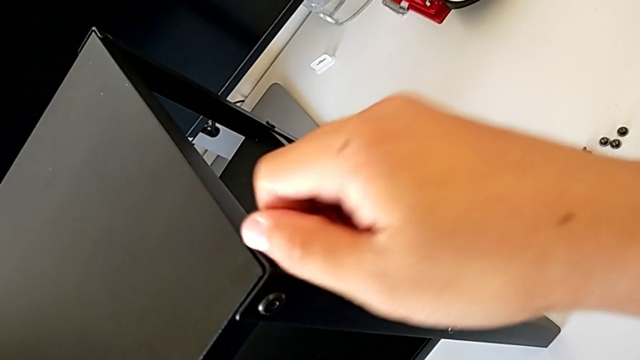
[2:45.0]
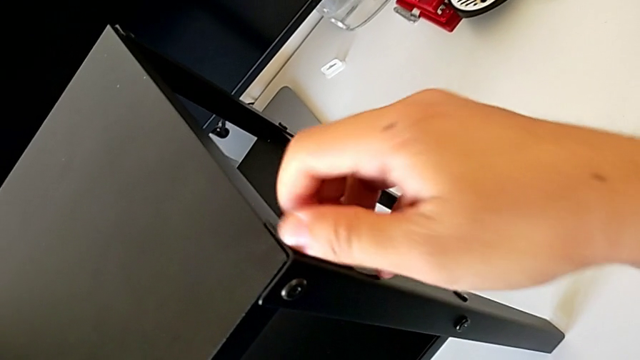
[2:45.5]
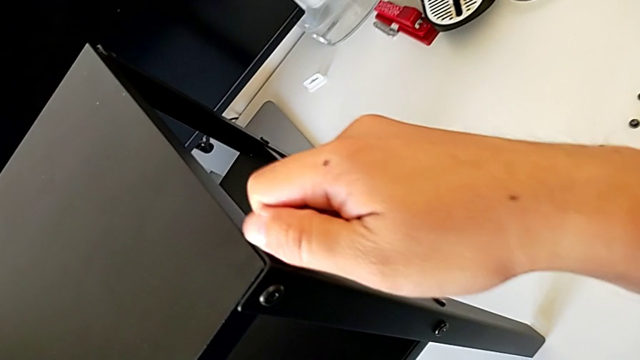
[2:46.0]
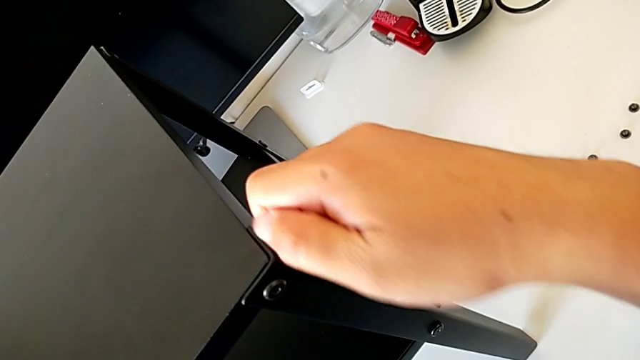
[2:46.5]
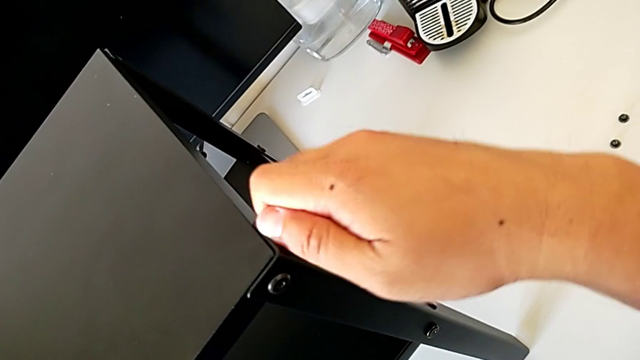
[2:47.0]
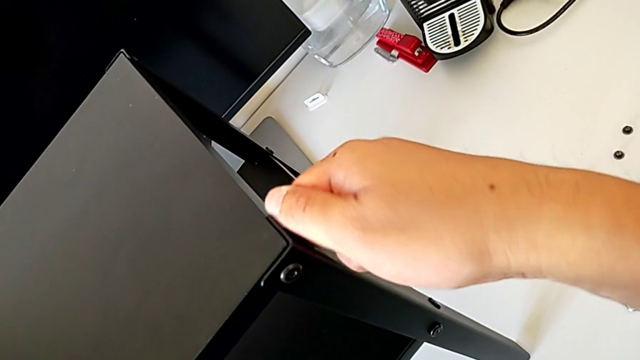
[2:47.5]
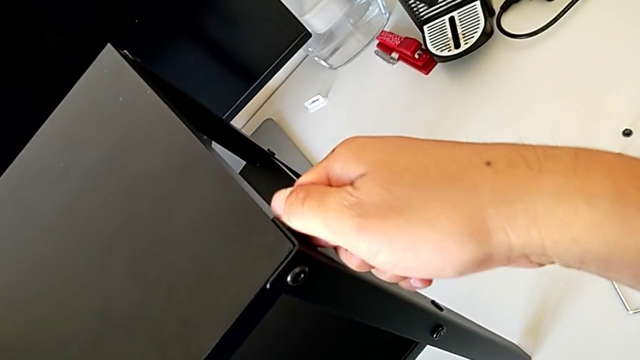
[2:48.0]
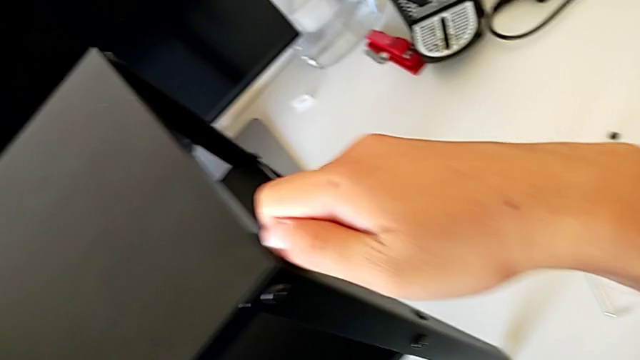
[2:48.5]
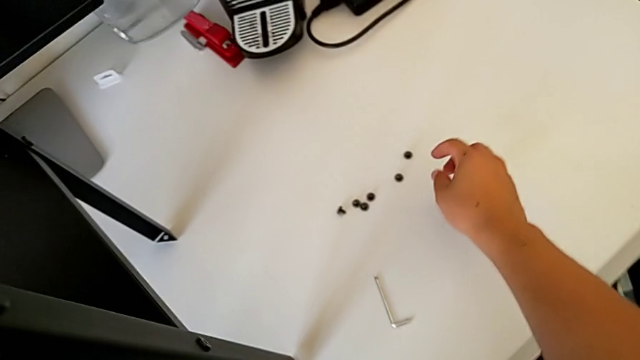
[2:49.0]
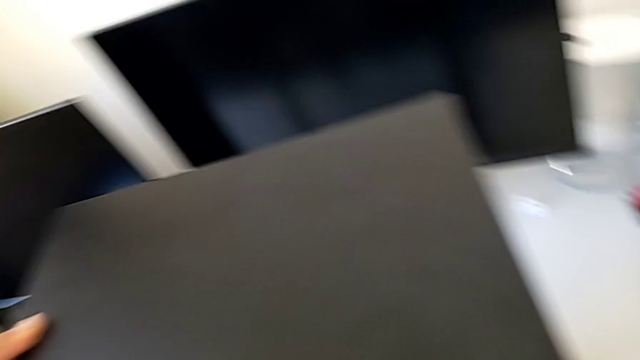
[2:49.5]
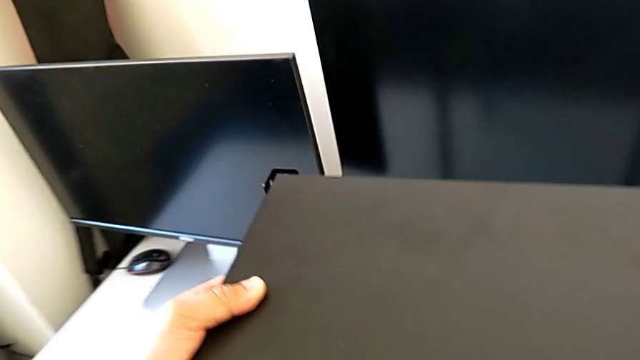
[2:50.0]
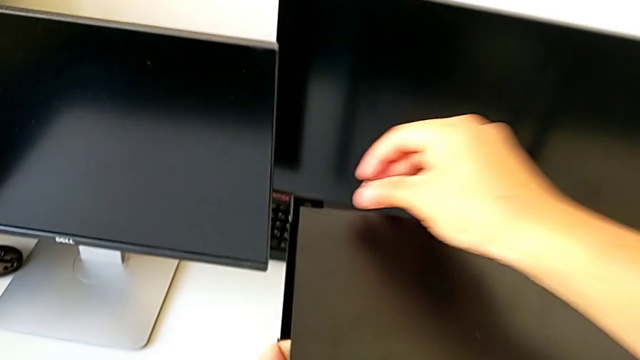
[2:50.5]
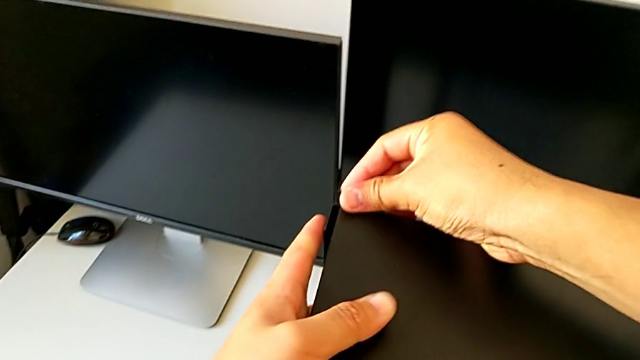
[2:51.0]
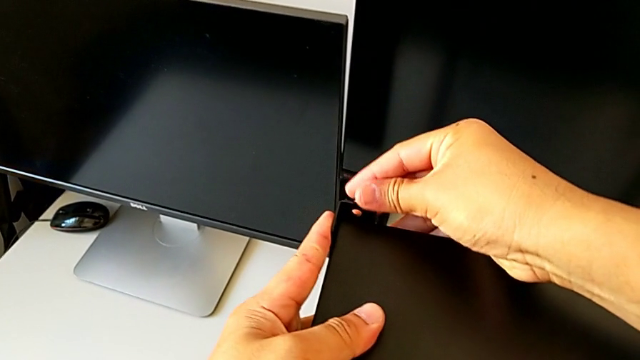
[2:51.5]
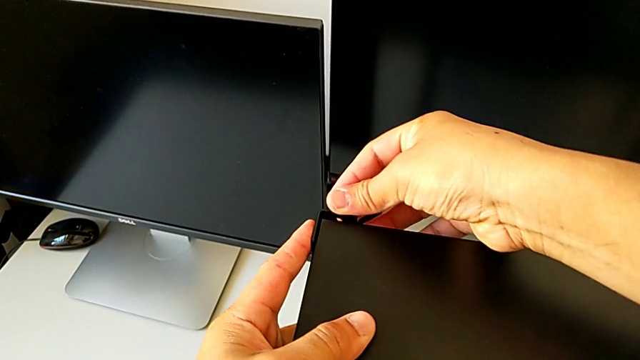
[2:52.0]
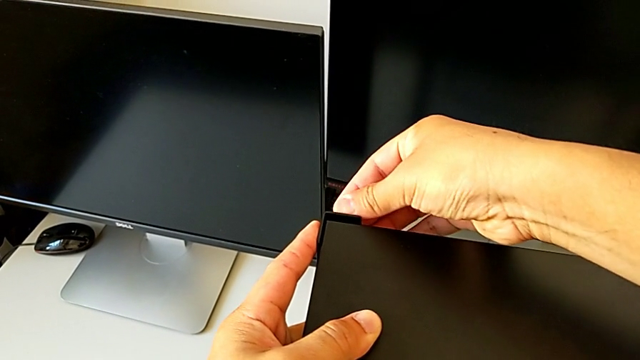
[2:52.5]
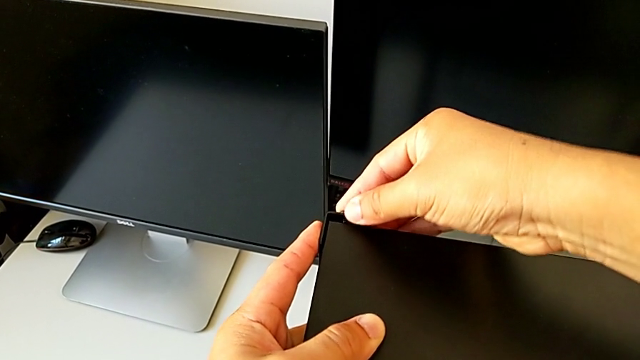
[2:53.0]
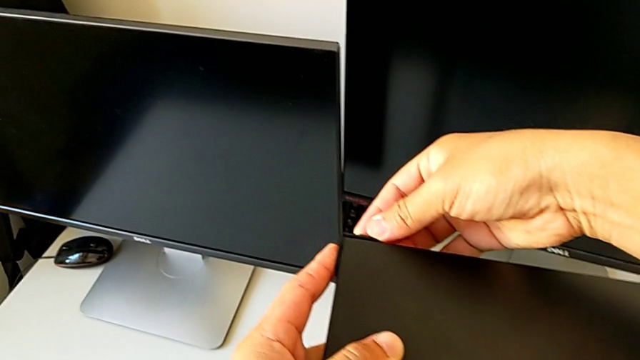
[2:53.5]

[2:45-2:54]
The camera wearer is assembling the top table with the furniture. They screw the hex socket head, grab it and insert it.

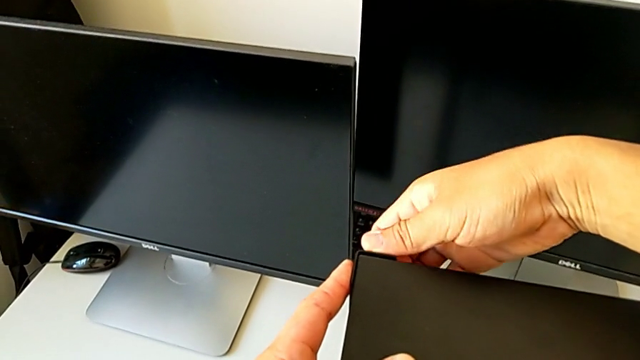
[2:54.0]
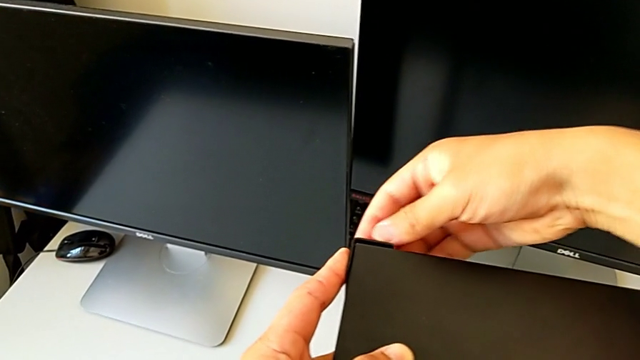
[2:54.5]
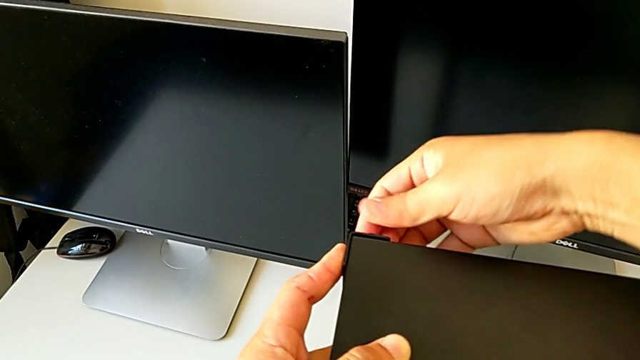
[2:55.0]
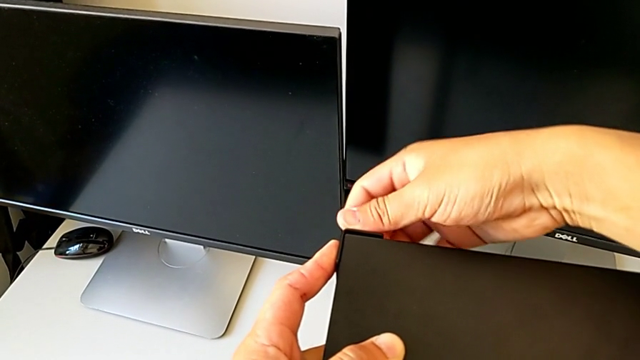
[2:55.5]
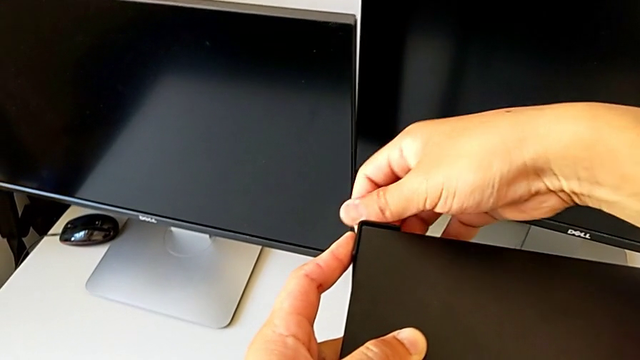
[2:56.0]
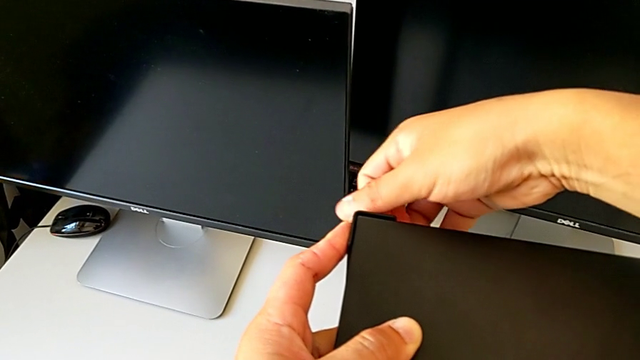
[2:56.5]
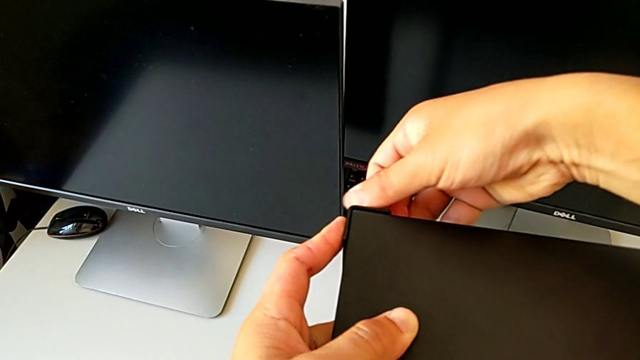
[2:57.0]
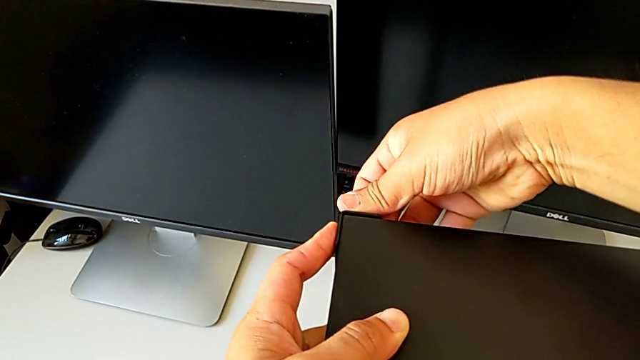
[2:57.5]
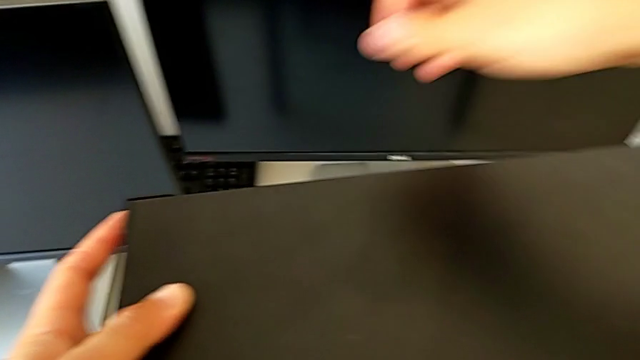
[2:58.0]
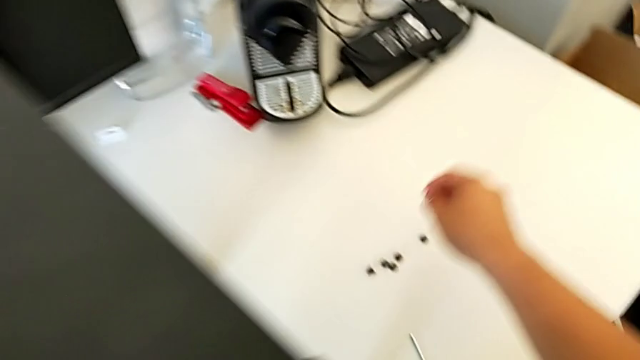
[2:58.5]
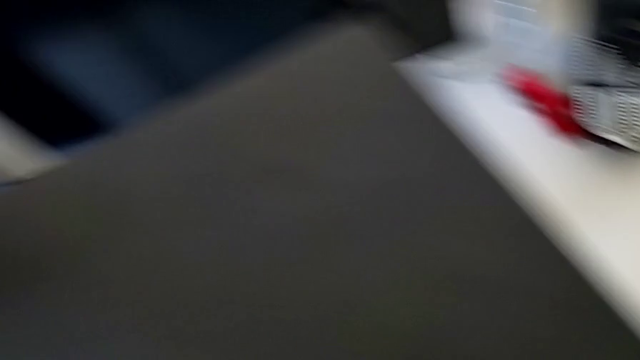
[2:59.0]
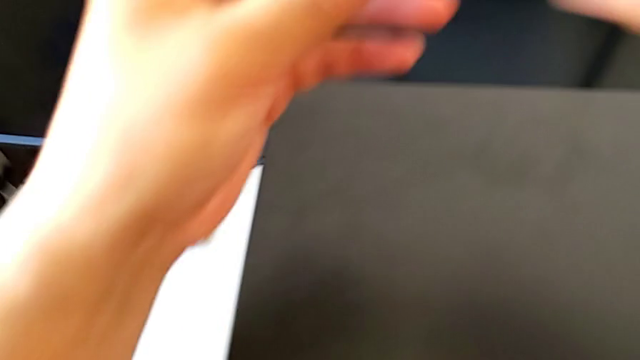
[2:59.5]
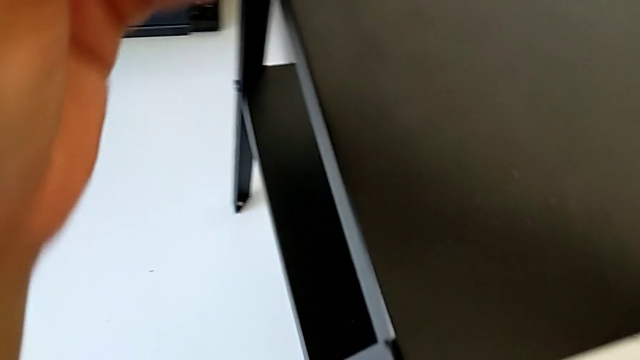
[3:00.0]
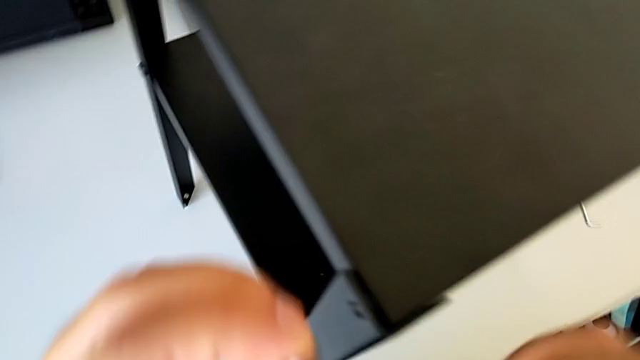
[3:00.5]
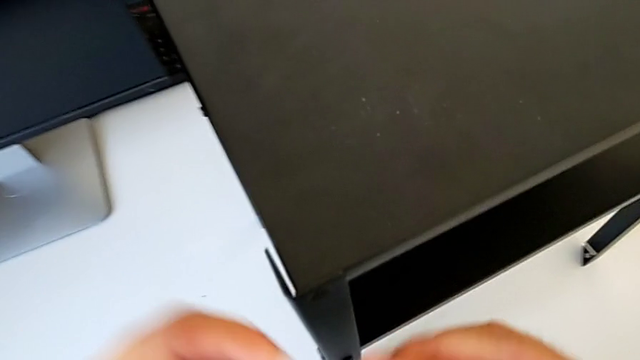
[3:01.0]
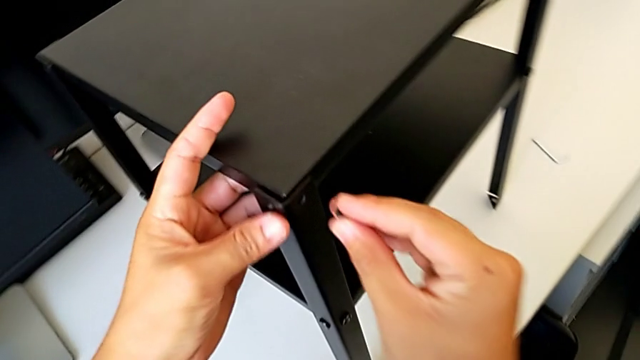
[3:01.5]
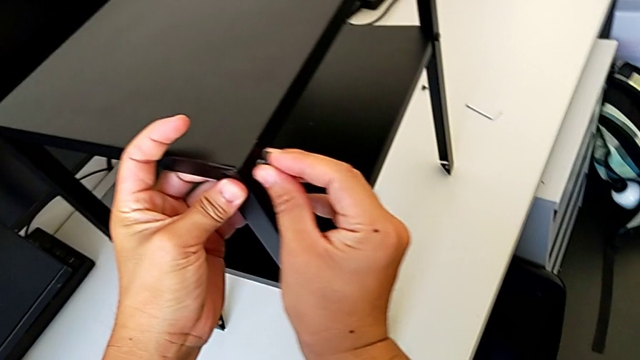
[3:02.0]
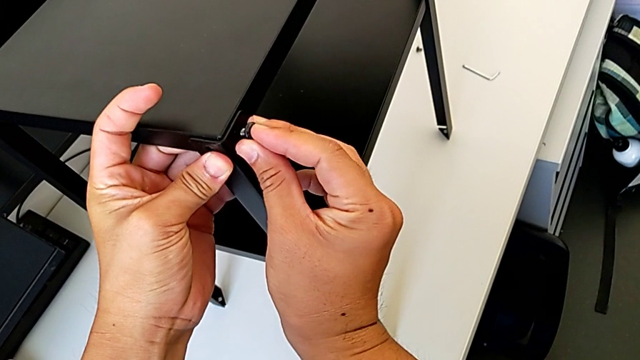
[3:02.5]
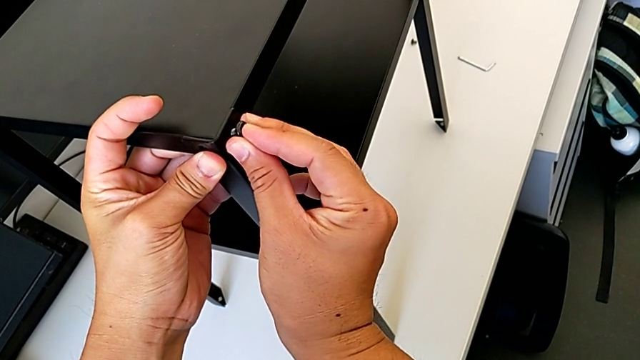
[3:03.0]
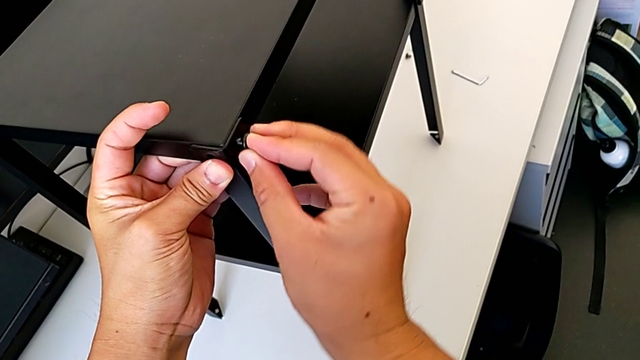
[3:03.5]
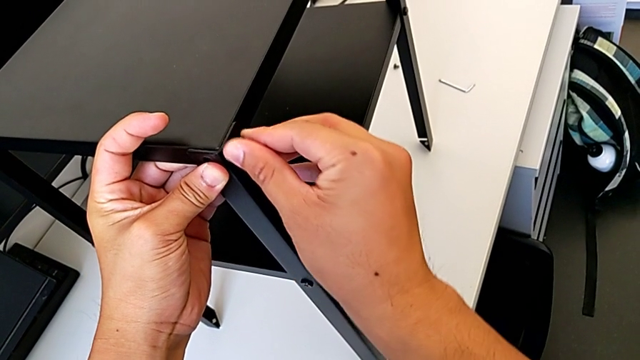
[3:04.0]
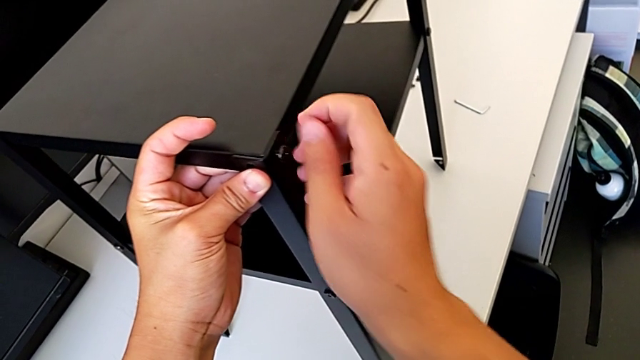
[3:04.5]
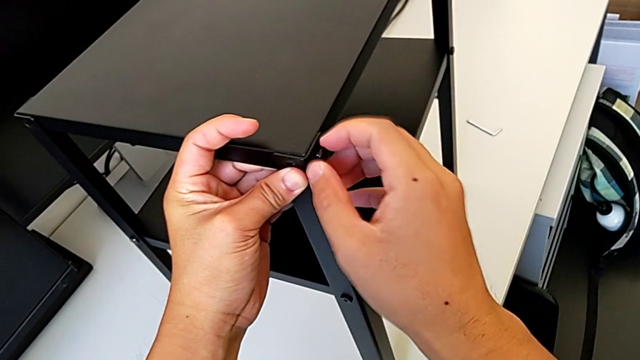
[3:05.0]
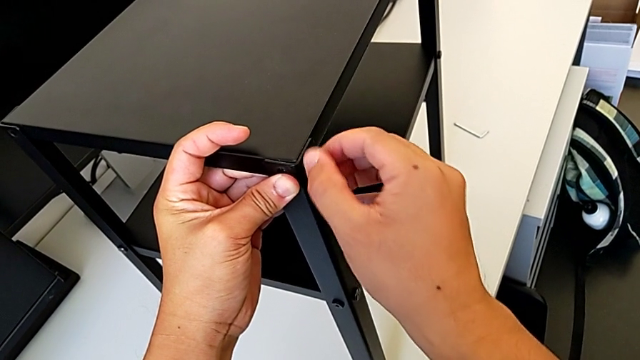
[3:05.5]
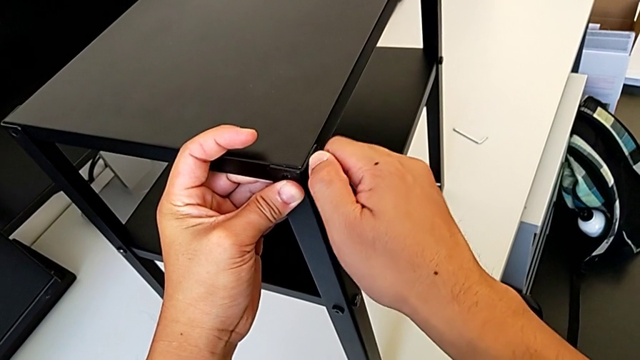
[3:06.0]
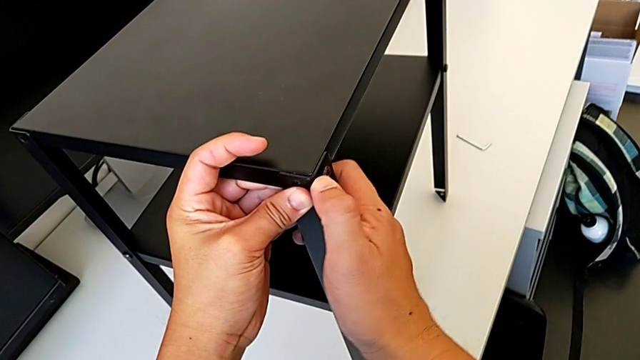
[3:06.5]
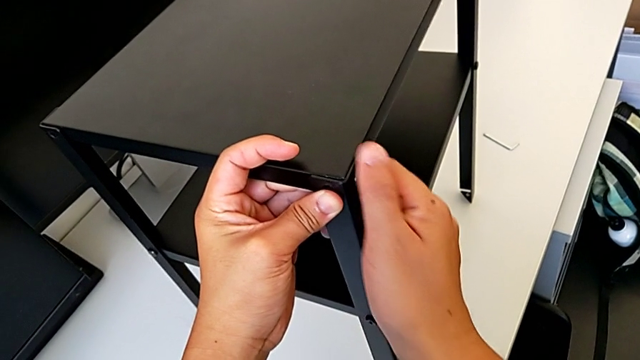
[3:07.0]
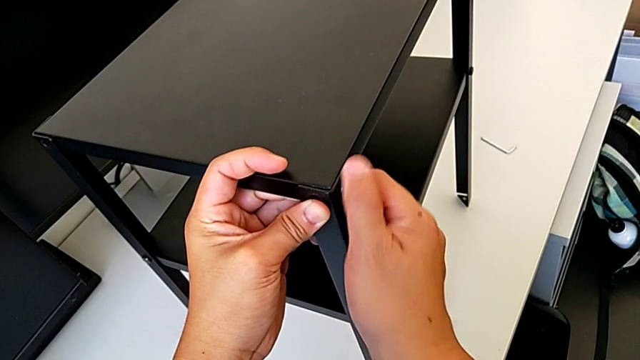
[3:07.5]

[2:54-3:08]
The camera wearer is assembling the top table with the furniture. They screw the hex socket head, grab it, insert it and screw it.
